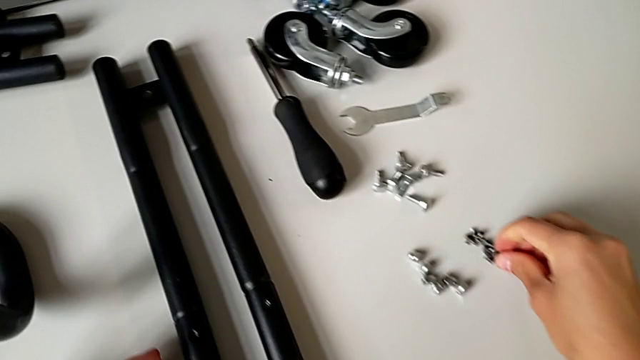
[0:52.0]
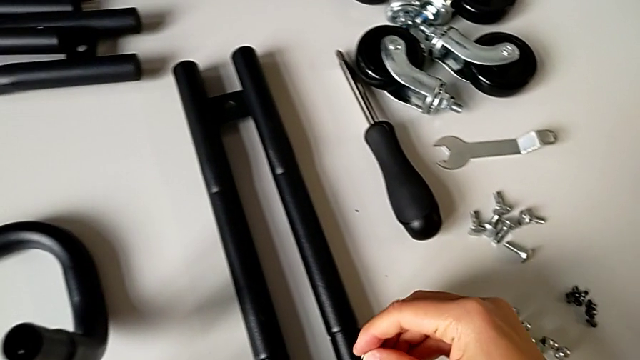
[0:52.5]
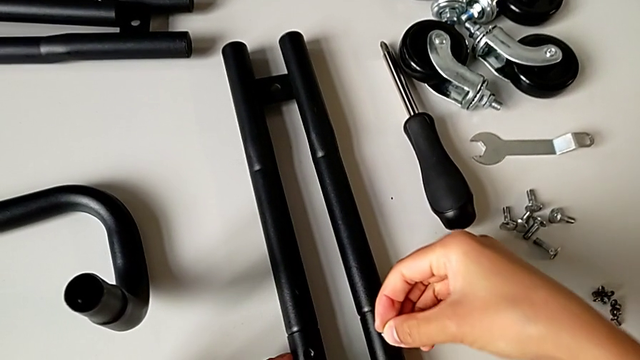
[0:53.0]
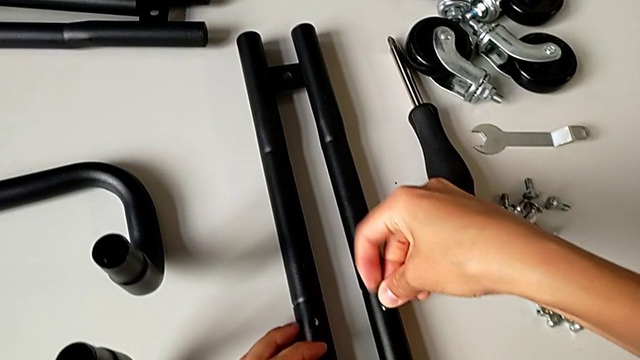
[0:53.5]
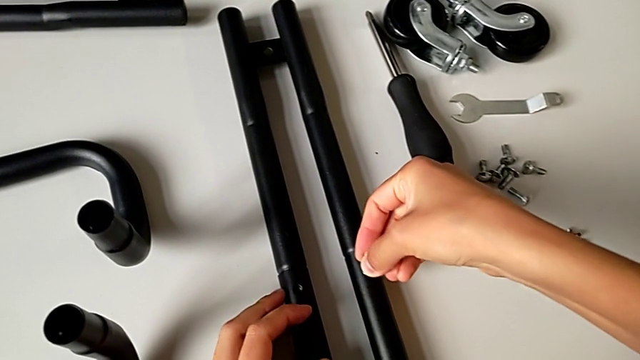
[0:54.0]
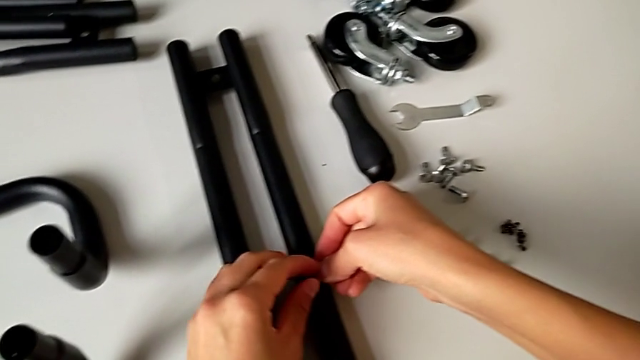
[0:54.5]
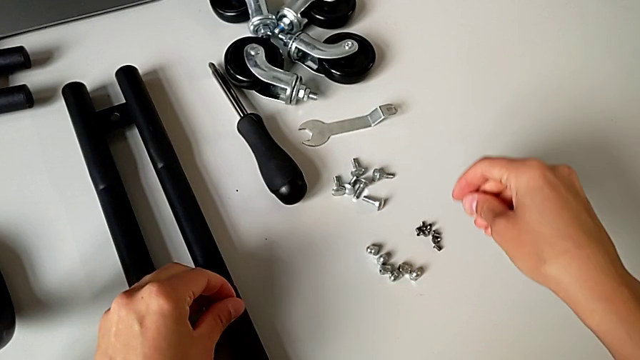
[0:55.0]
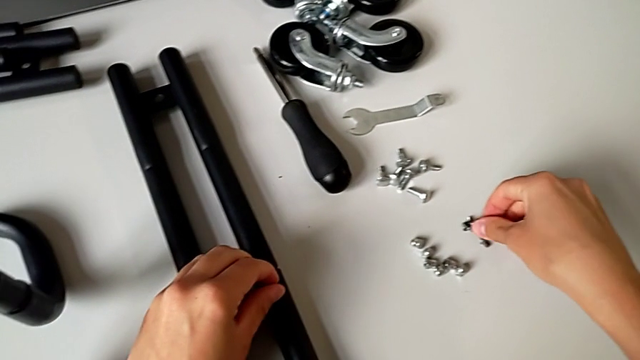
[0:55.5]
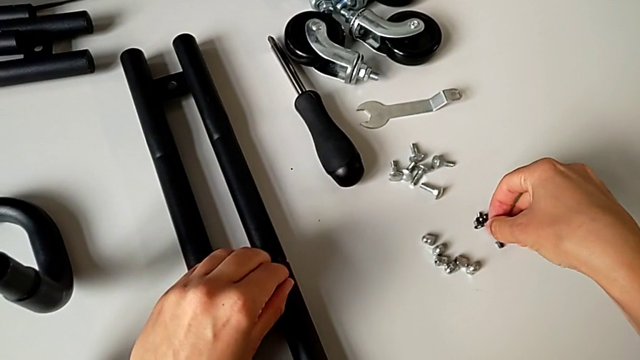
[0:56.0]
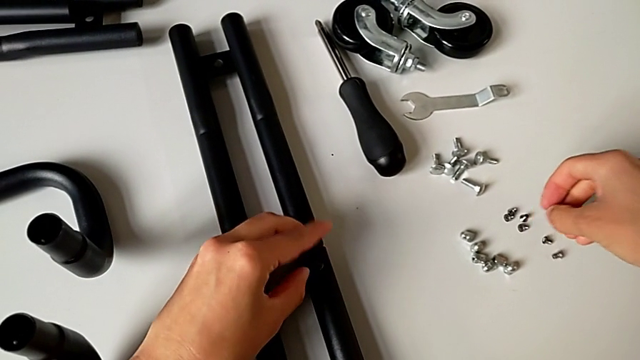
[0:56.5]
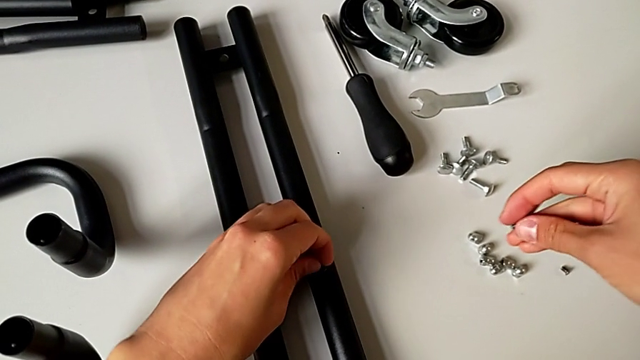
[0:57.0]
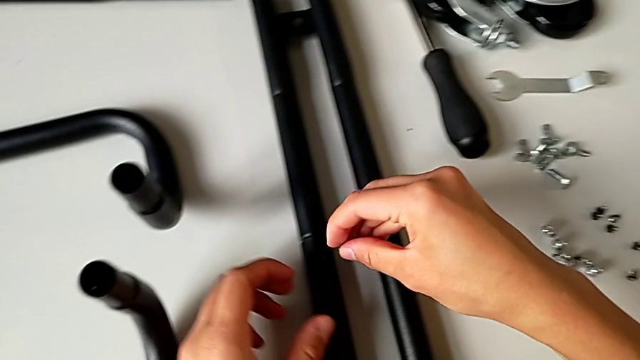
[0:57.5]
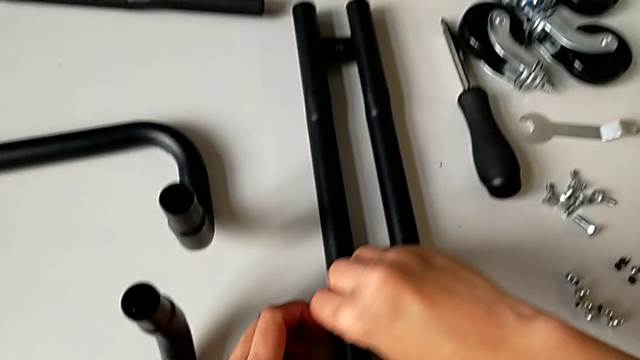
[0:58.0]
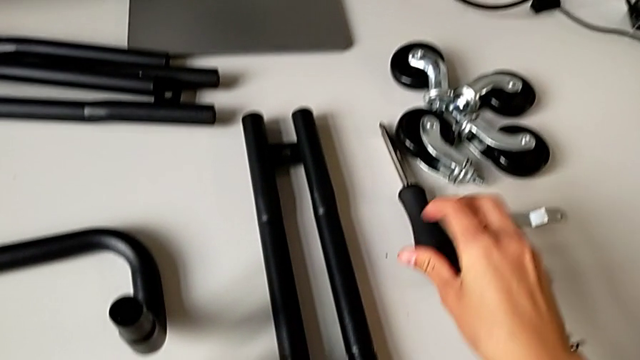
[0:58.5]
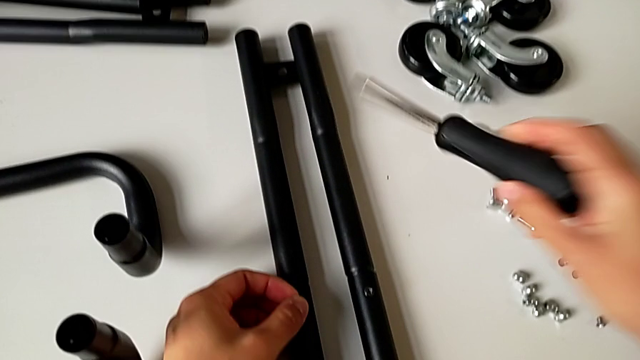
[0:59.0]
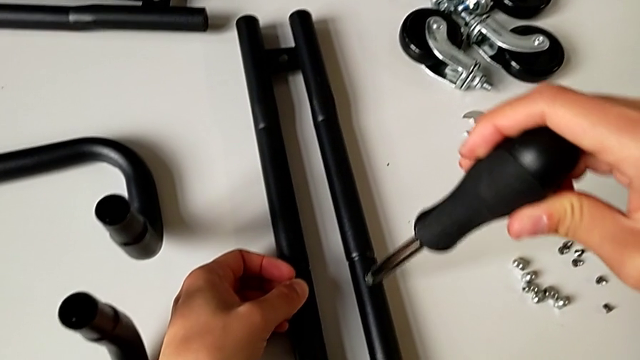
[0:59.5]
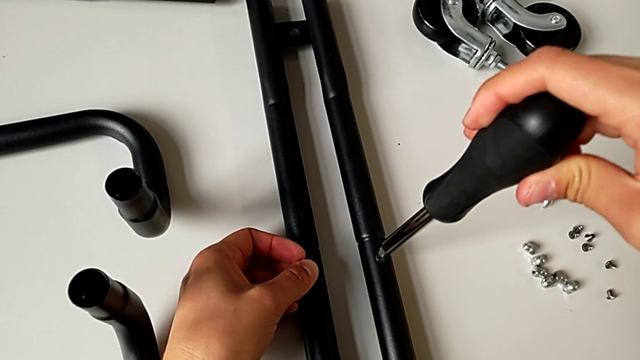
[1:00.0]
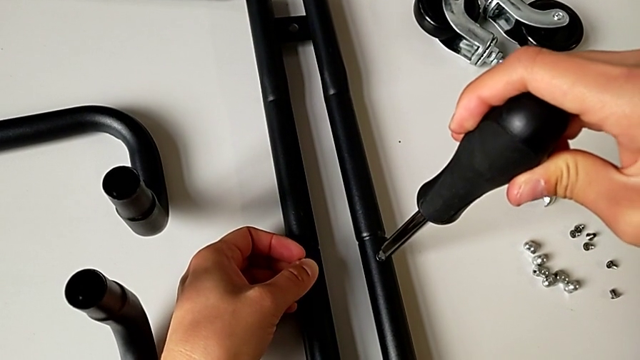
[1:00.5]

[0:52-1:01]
The camera wearer is assembling the first sidebar. They place the first screw, grab the second screw, place it and grab the black screwdriver.

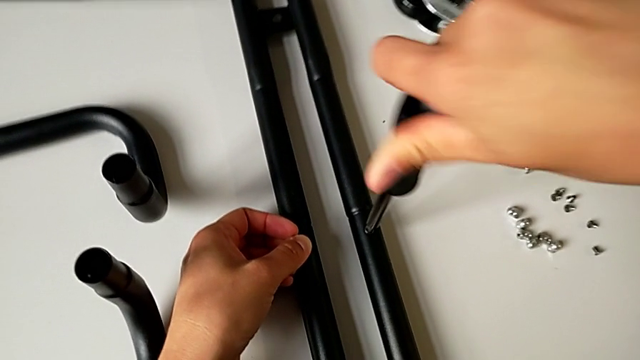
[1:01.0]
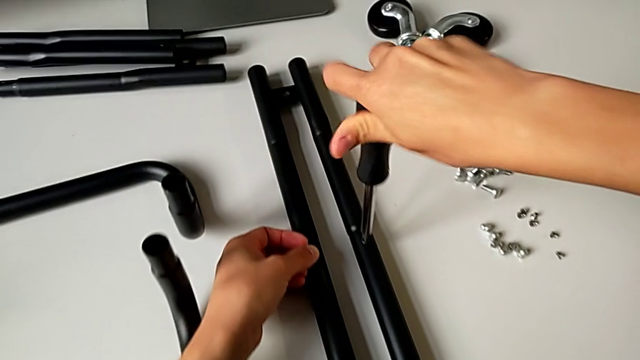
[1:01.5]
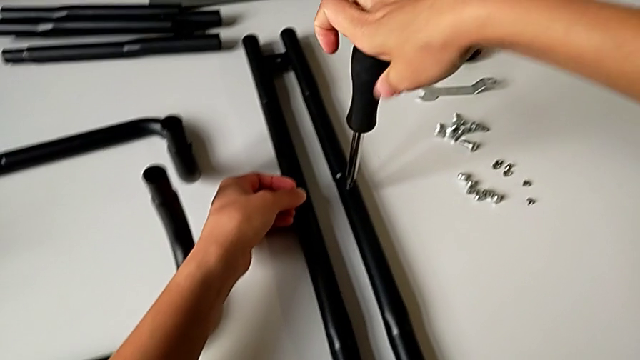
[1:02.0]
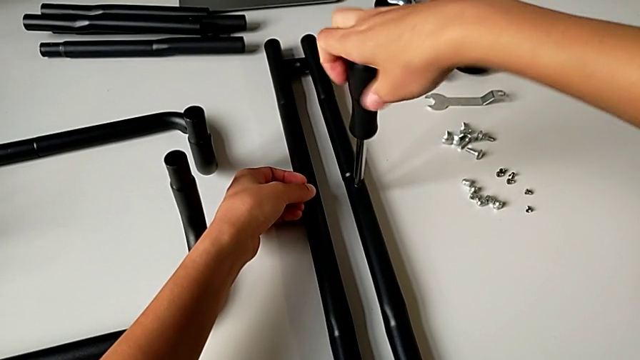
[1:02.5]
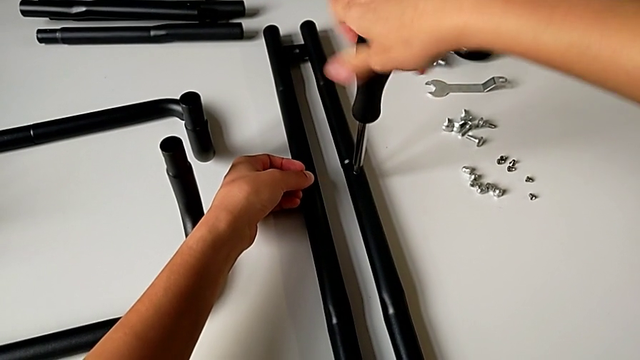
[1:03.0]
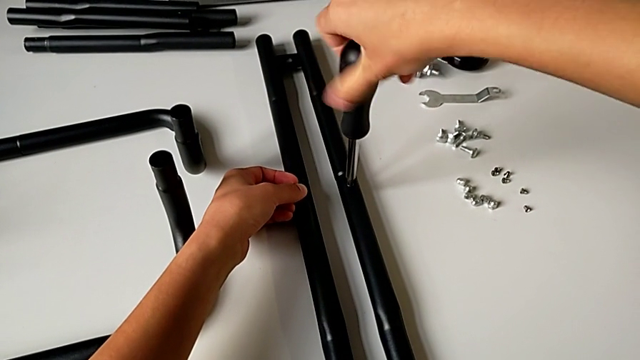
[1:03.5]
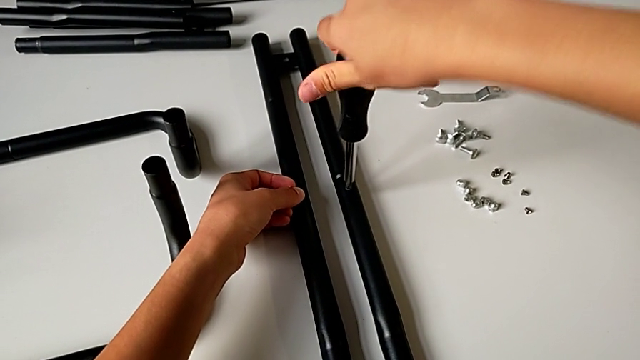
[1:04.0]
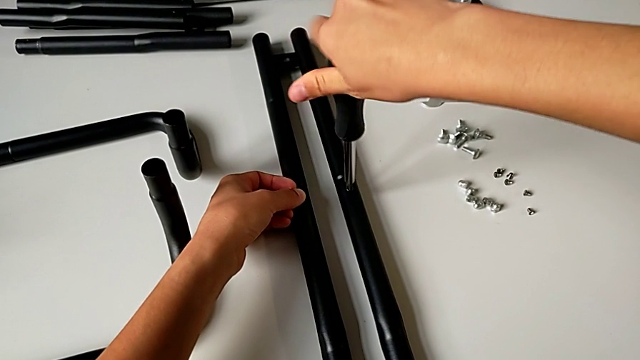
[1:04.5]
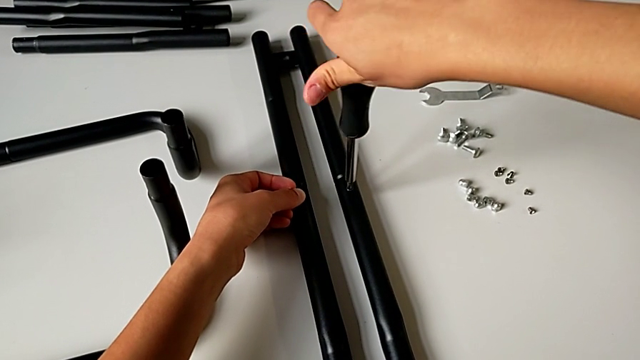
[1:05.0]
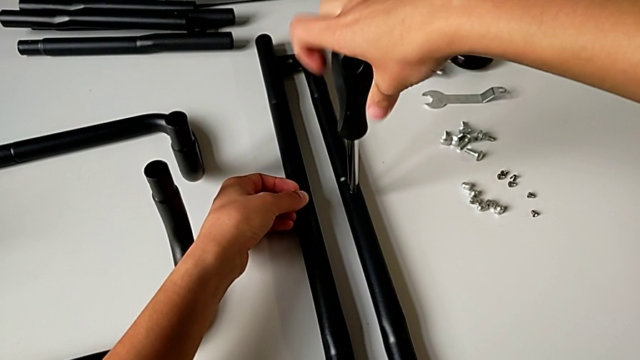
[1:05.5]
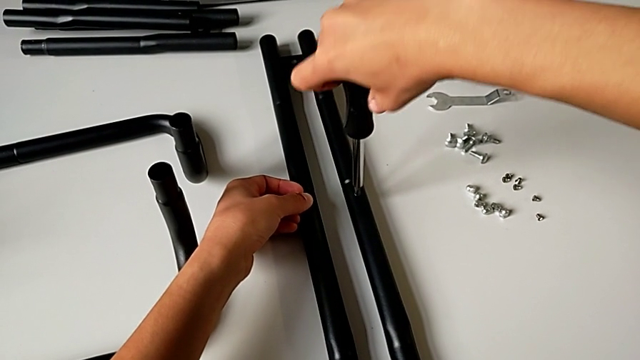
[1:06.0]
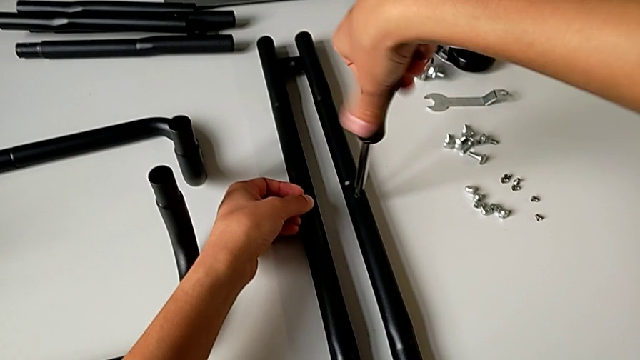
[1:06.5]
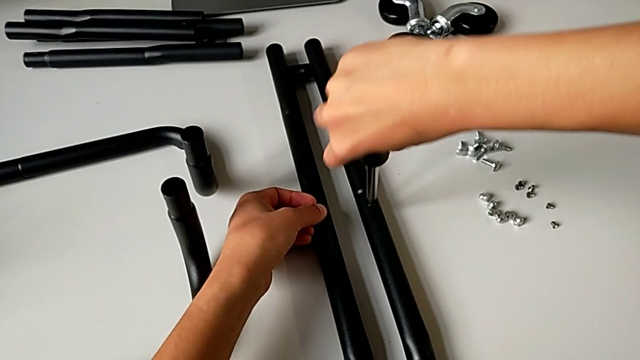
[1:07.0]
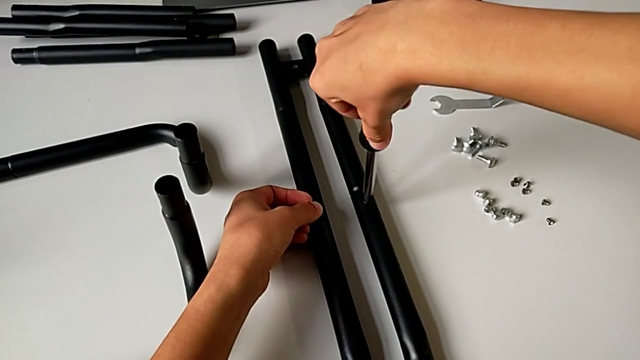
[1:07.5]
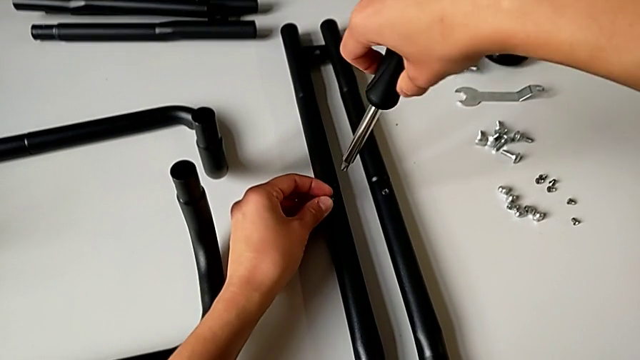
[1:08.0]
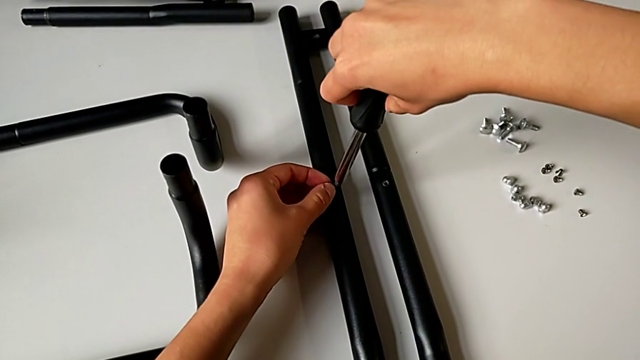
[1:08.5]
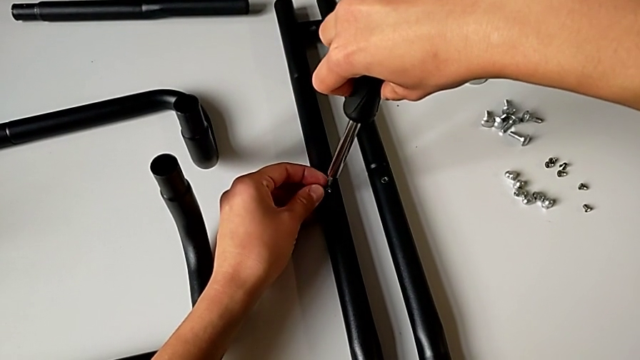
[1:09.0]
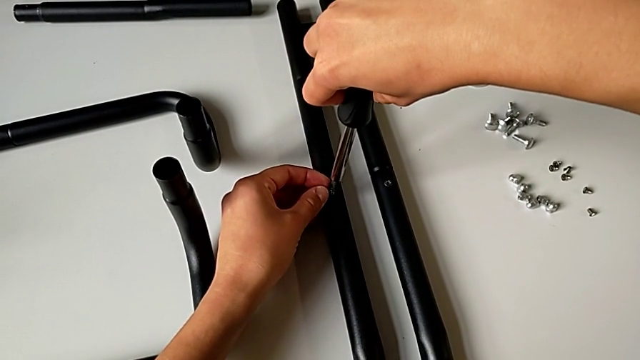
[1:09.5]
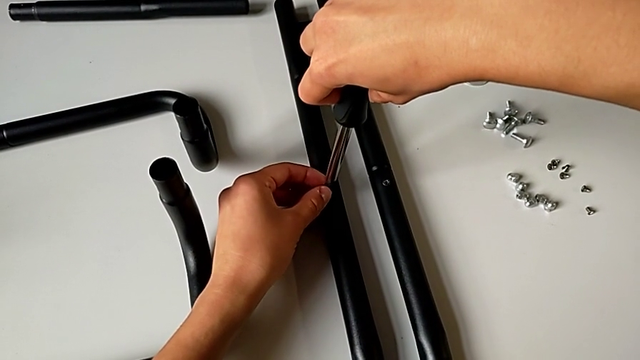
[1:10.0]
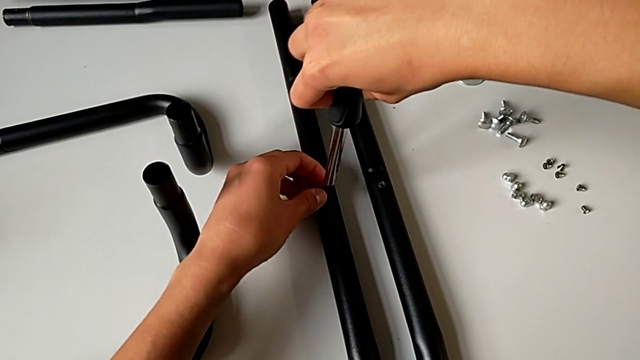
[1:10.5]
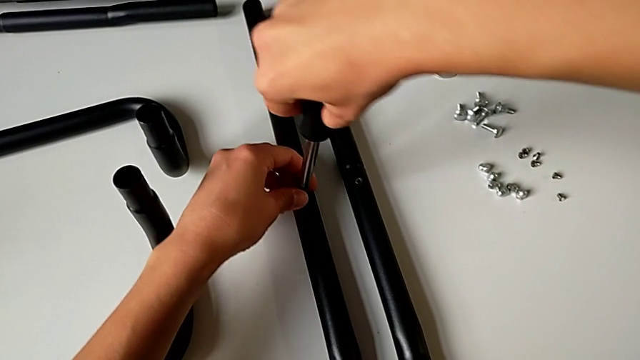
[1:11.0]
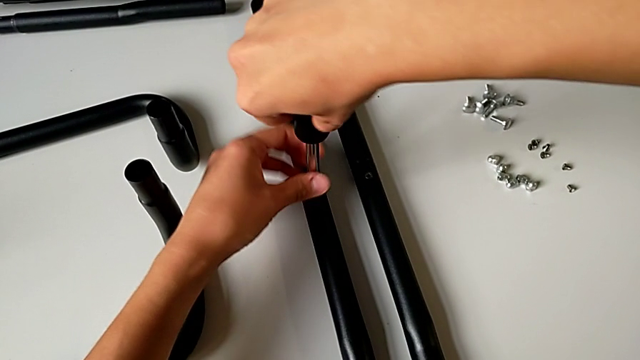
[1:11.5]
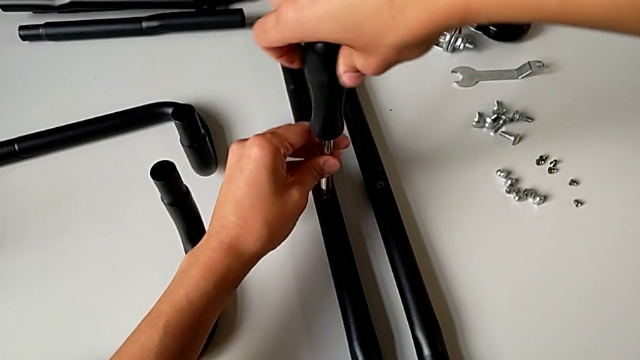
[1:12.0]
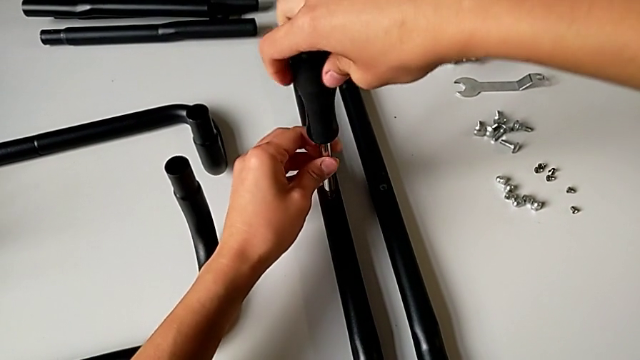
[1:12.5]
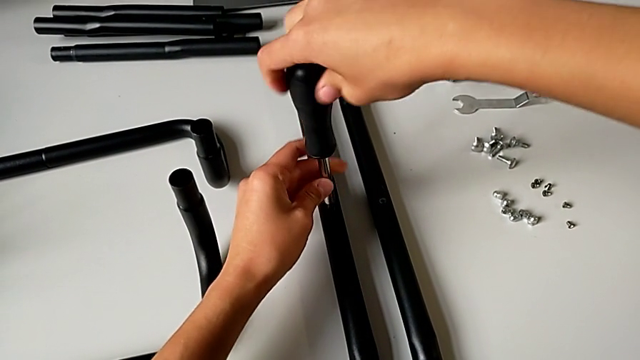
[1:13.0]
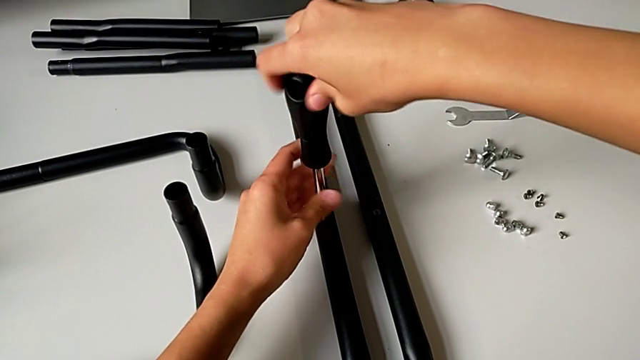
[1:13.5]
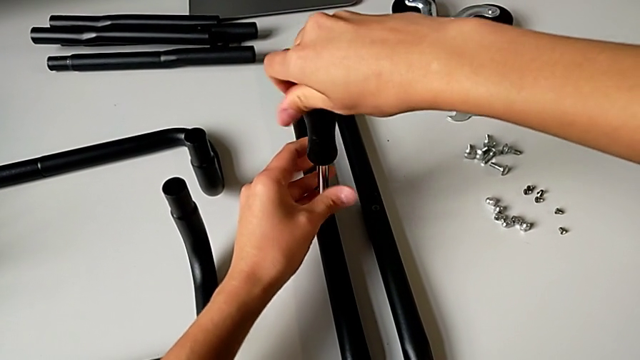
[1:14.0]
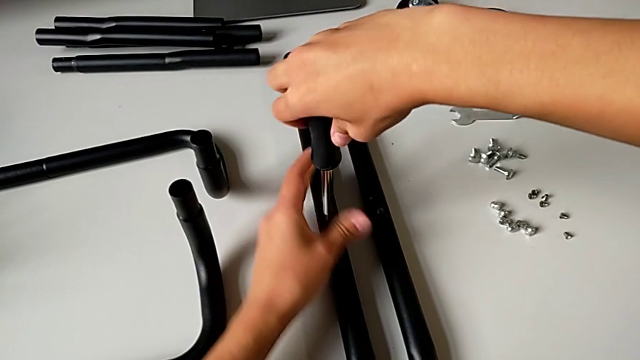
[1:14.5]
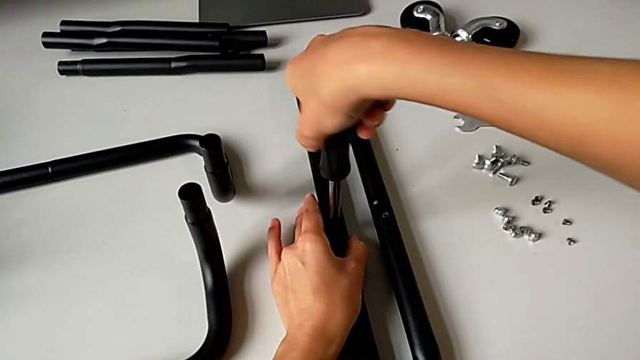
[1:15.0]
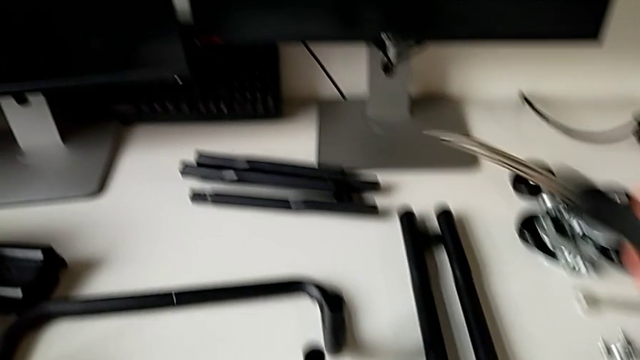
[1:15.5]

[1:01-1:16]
The camera wearer is assembling the first sidebar. They screw the first screw, place the black screwdriver and screw the second screwdriver.
